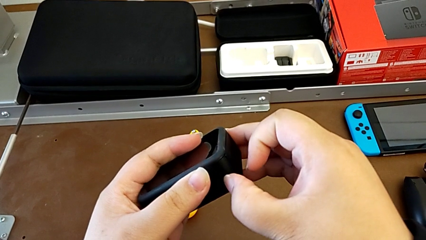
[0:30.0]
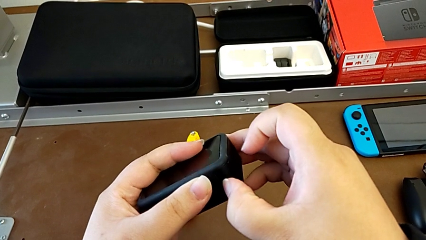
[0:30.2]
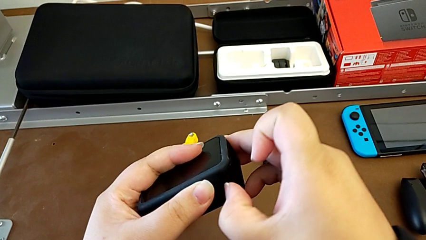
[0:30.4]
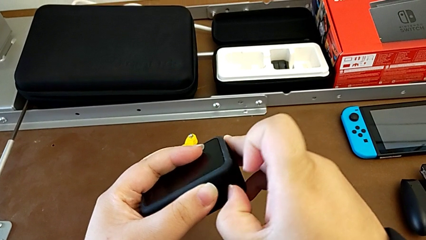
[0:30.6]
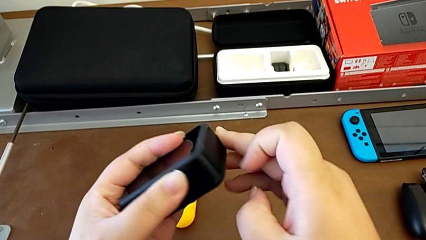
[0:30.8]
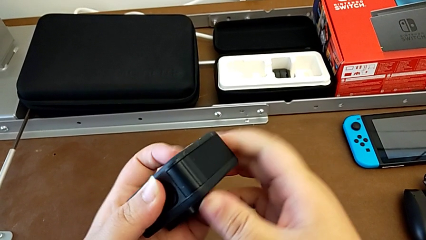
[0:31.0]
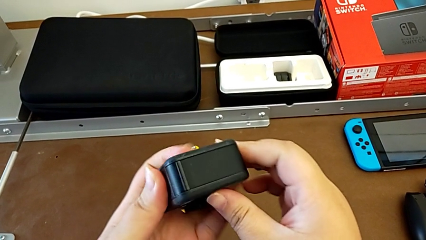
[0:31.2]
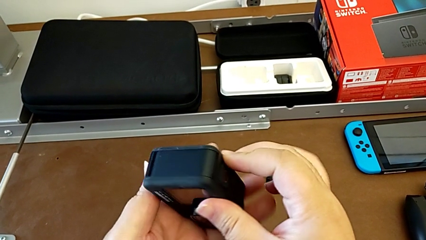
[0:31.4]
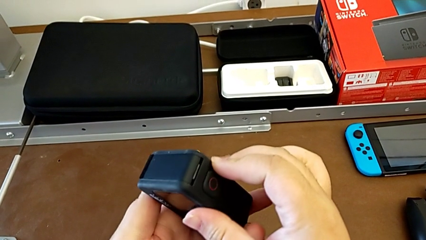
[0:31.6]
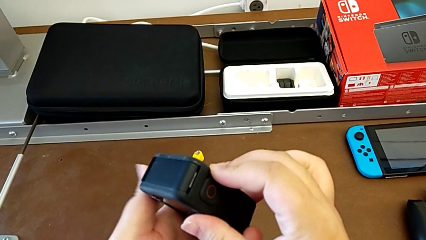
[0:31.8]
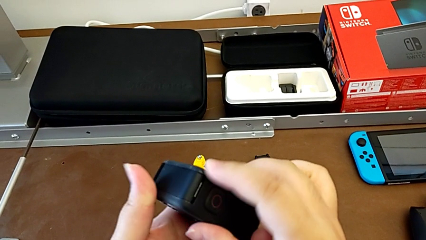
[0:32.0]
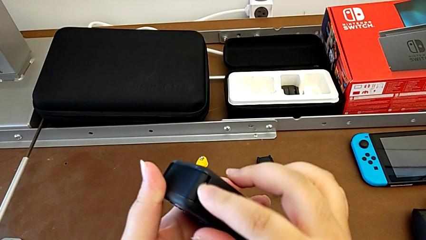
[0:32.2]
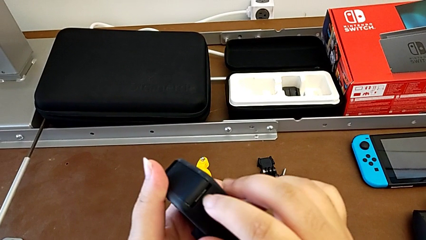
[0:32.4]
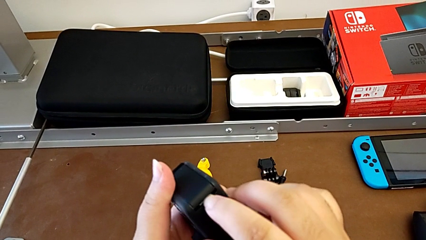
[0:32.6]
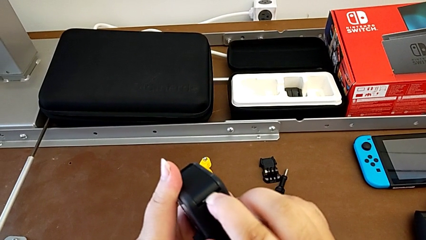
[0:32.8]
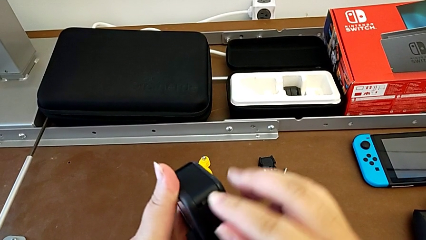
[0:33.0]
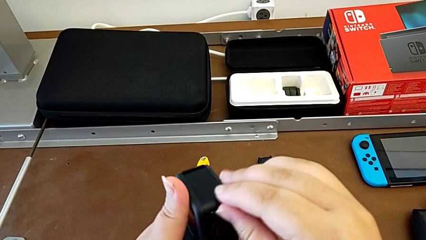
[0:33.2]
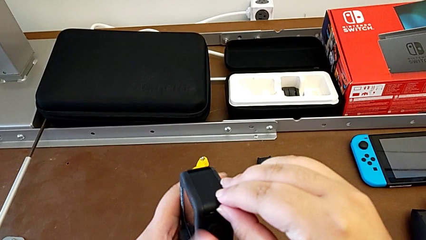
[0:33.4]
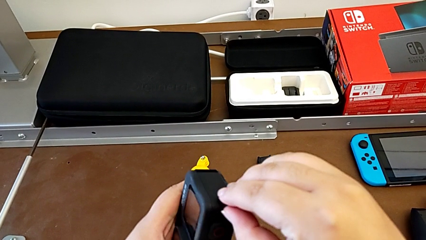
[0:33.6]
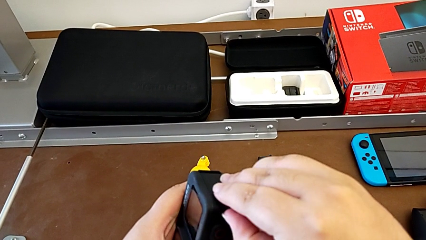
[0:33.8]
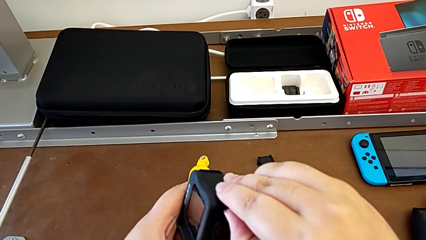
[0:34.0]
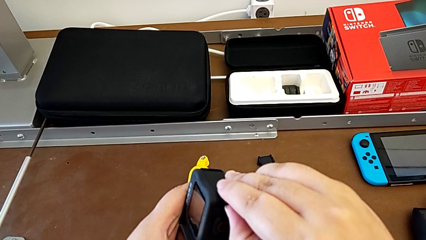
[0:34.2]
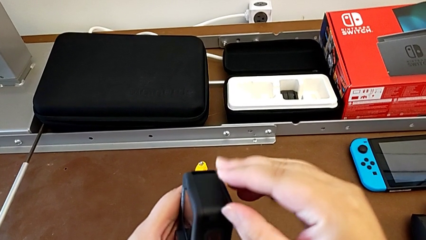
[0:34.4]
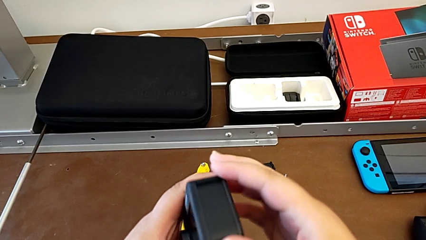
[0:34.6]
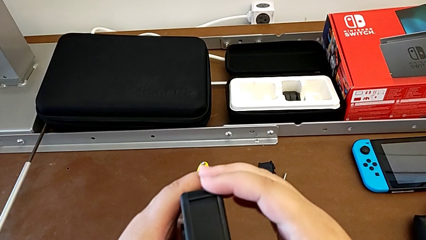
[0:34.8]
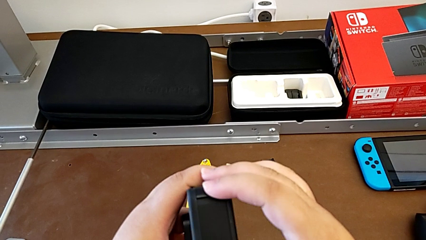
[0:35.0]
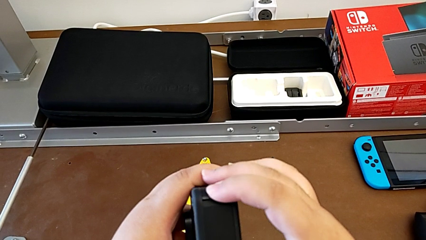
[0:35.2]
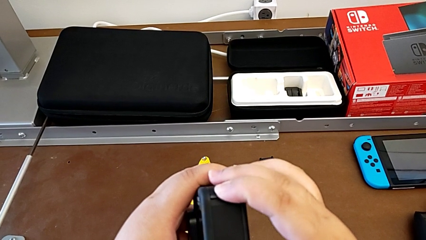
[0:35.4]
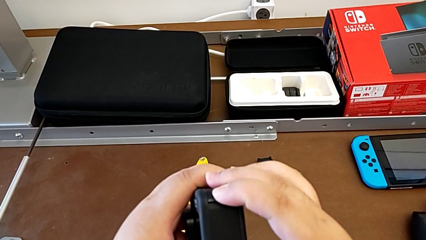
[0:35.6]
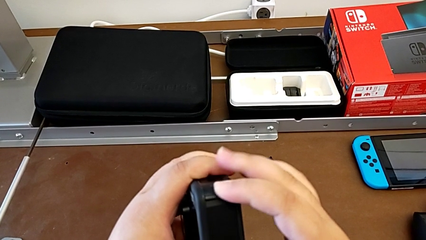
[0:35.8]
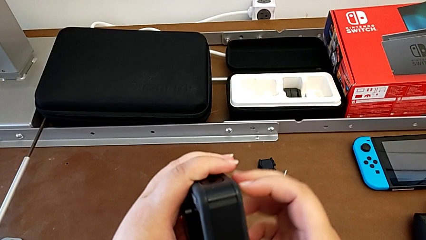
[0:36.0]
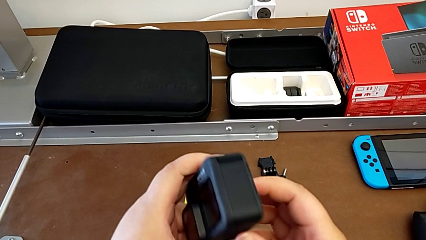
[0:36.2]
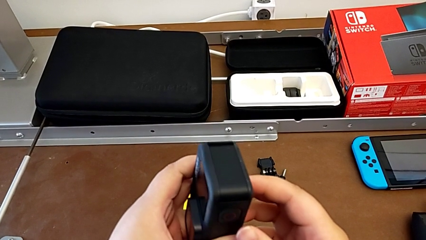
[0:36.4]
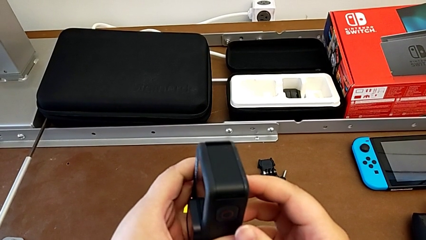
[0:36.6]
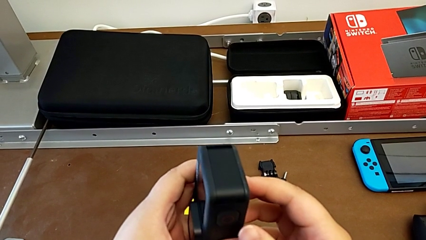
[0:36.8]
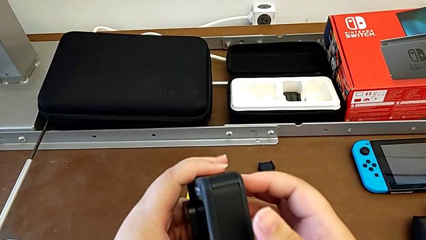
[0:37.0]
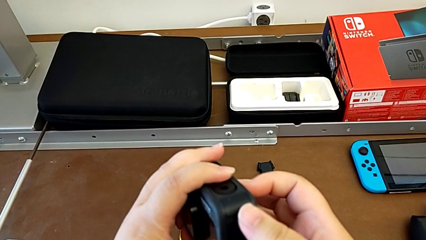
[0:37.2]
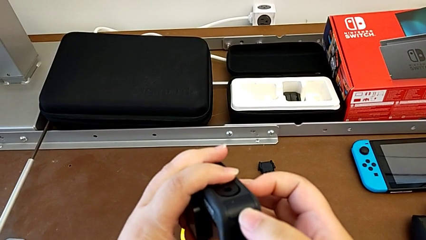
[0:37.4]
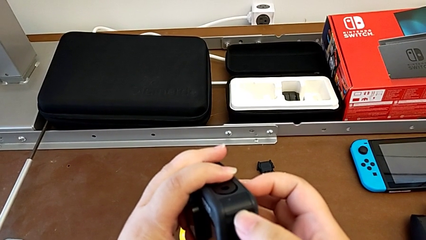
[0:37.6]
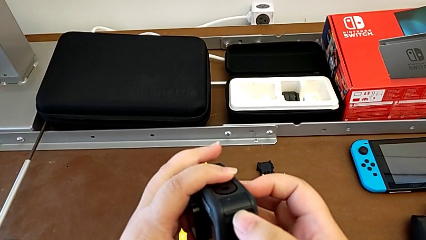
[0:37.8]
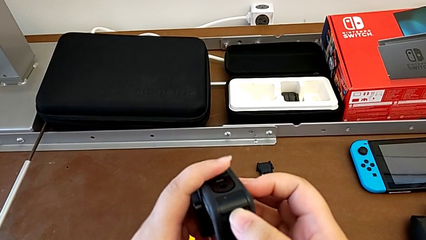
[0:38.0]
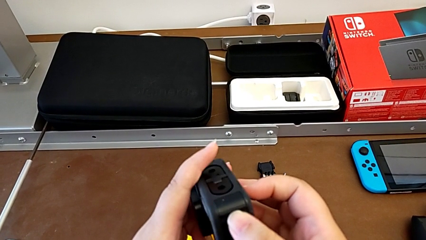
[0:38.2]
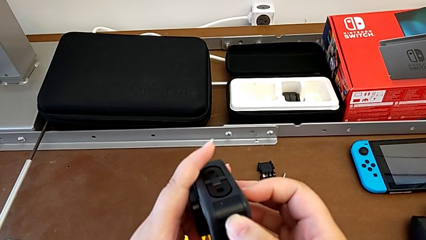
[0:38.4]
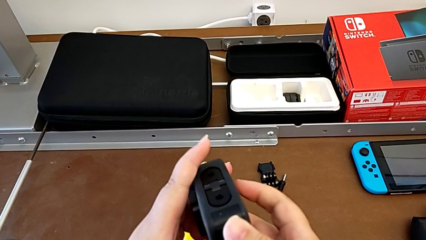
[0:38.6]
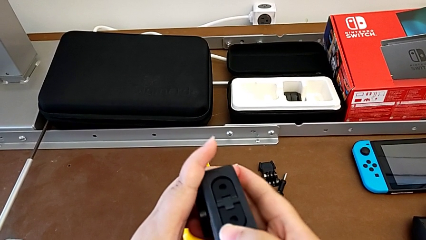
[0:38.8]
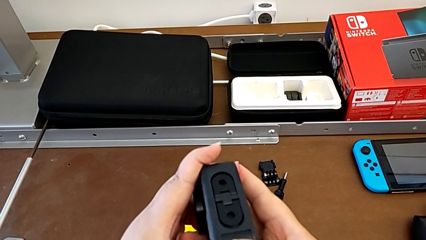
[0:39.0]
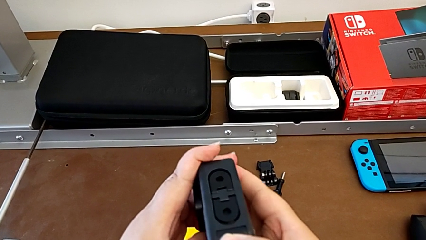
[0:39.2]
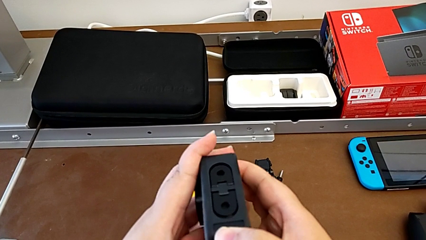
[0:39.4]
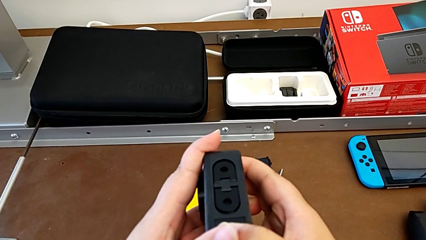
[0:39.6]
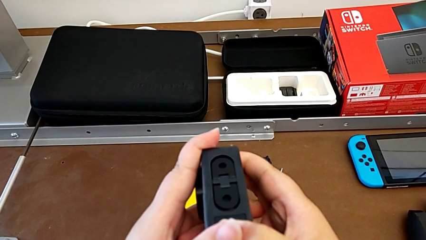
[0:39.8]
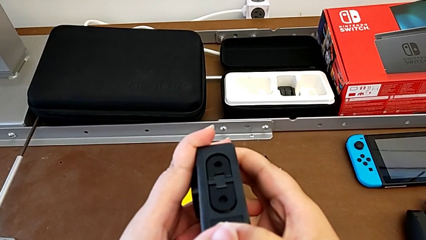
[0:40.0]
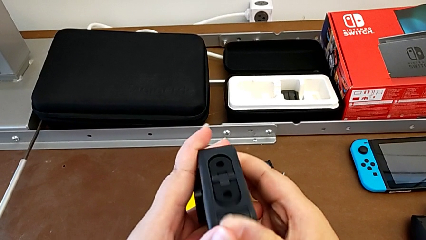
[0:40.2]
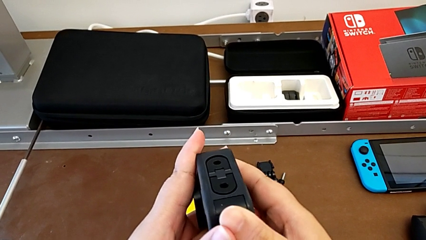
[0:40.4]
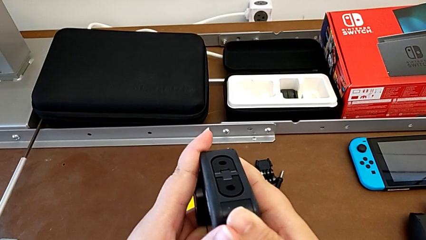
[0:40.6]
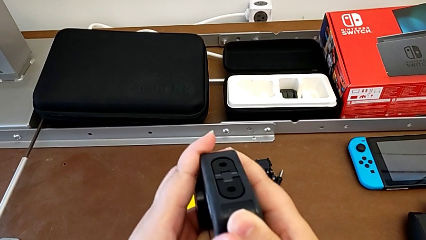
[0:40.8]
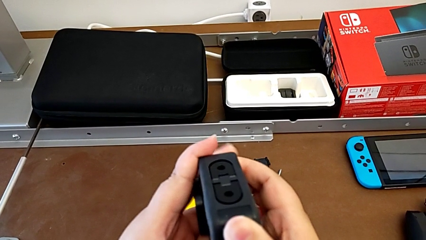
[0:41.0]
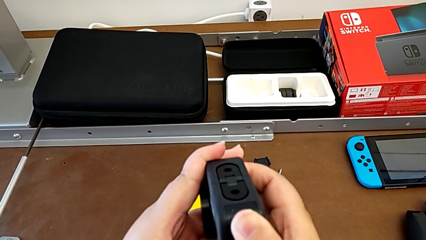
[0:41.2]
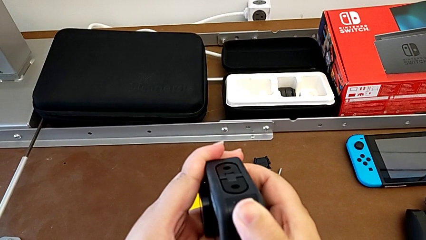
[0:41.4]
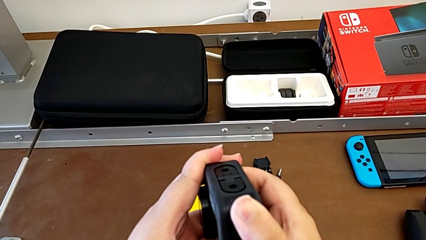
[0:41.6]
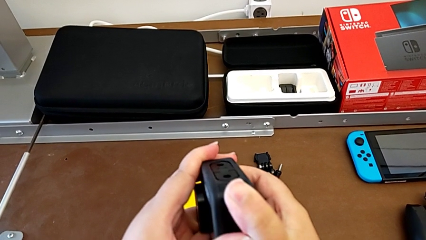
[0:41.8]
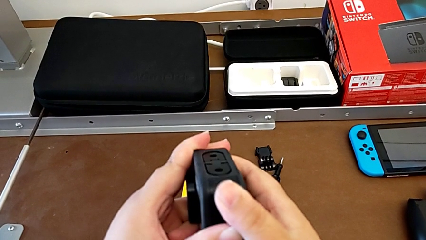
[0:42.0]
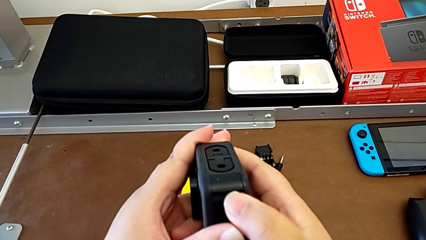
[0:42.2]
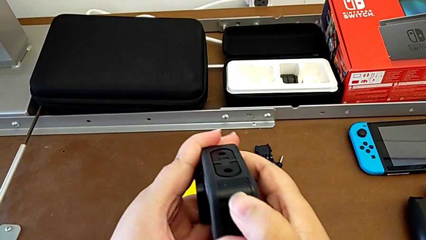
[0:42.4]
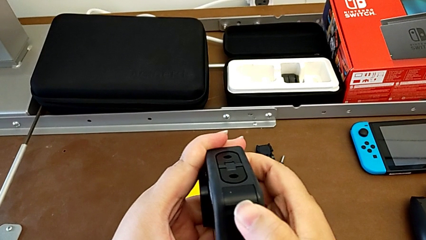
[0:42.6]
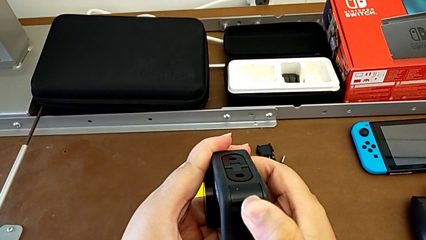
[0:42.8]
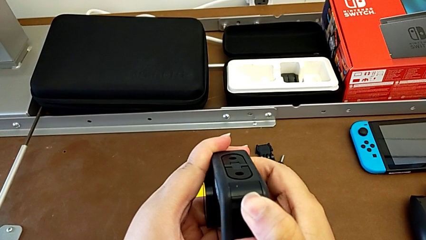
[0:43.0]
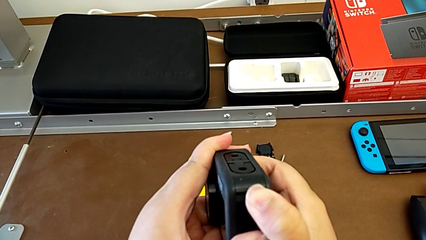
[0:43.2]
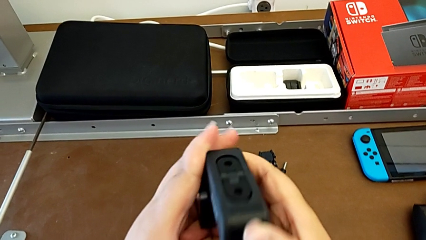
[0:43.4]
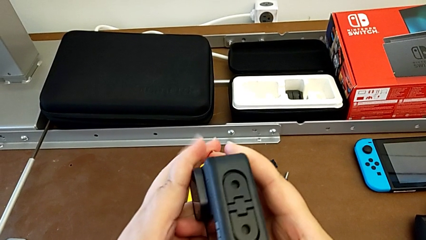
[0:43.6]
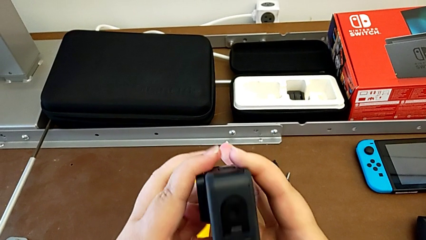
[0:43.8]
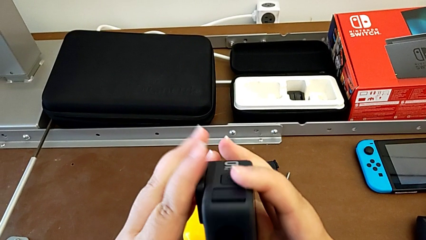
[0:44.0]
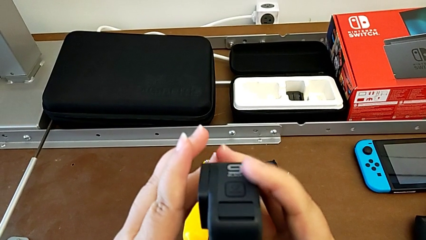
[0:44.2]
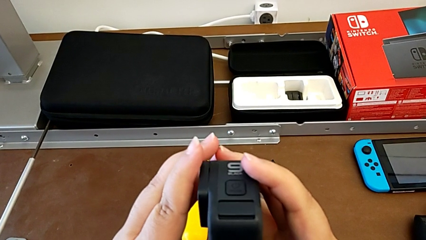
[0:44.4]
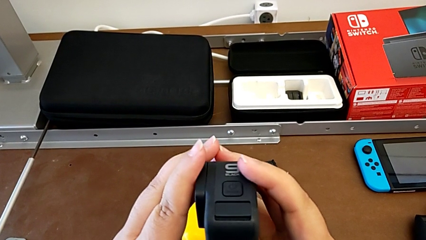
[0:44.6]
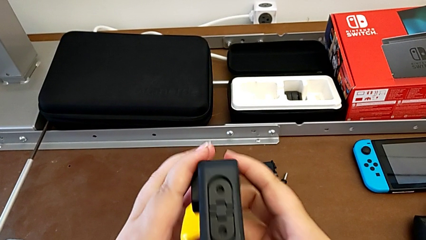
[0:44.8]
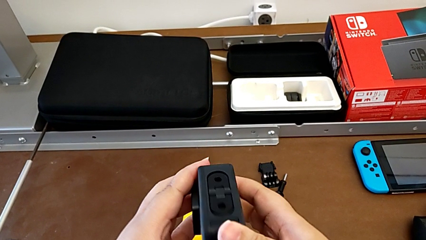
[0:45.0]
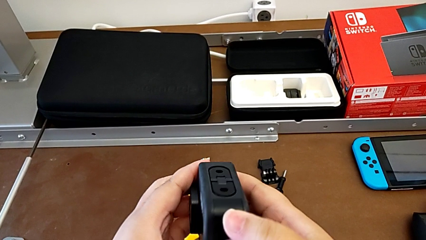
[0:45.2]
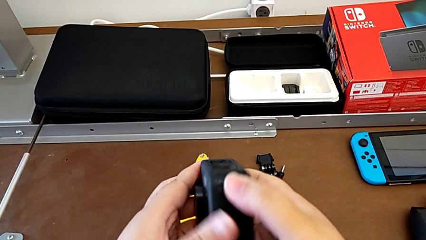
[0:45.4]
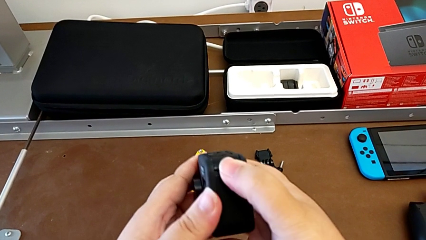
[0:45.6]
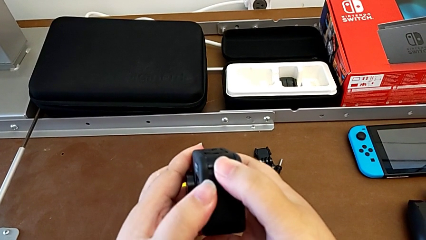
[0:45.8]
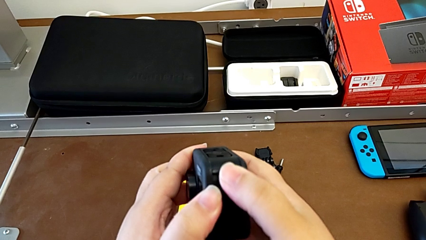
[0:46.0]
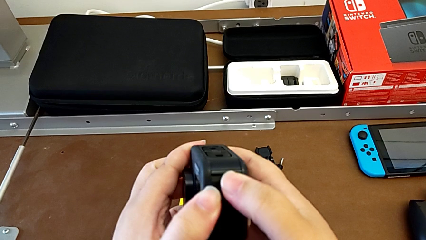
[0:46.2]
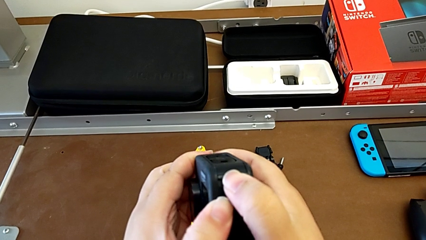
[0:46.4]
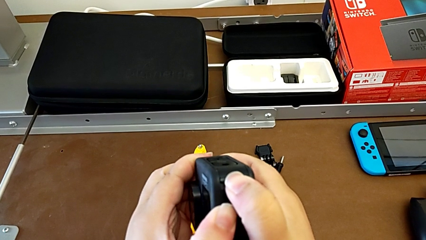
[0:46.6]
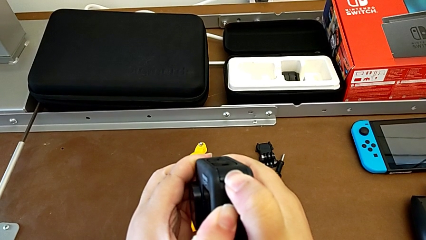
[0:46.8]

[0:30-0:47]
The camera wearer is opening the battery door of the GoPro. They push the battery door and begin to pull it.
